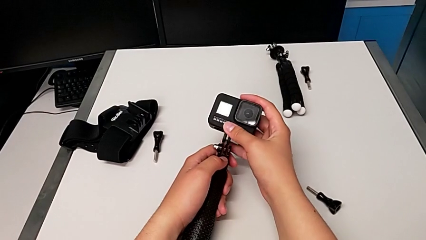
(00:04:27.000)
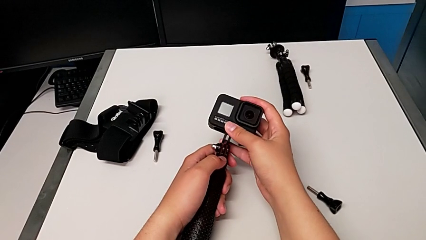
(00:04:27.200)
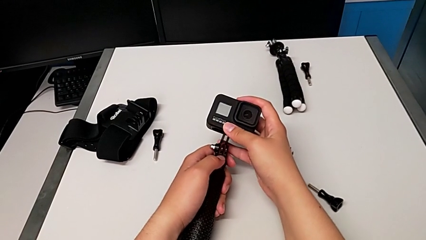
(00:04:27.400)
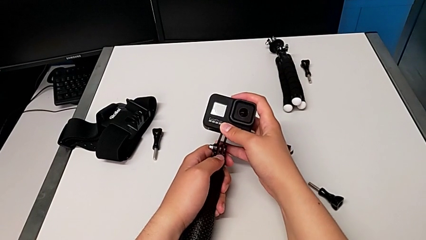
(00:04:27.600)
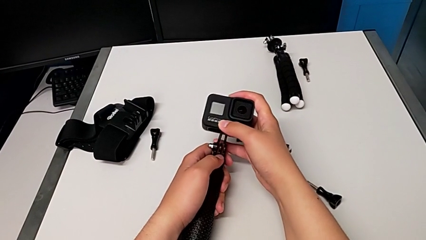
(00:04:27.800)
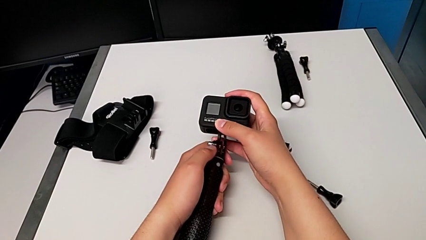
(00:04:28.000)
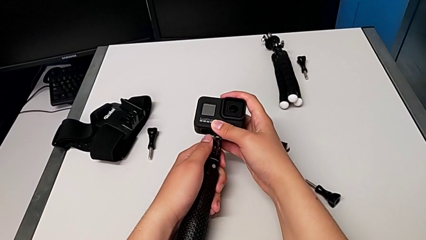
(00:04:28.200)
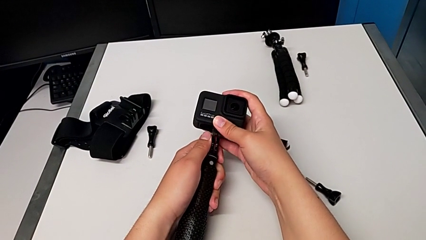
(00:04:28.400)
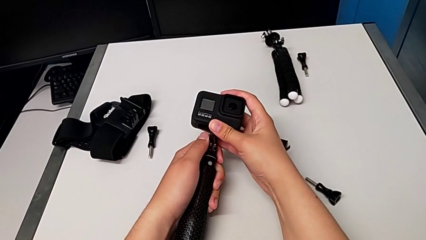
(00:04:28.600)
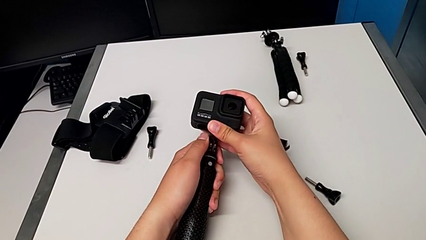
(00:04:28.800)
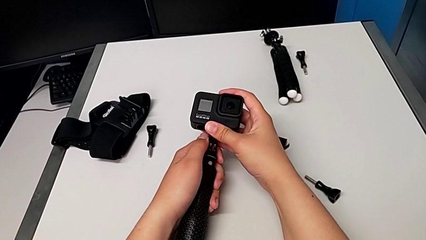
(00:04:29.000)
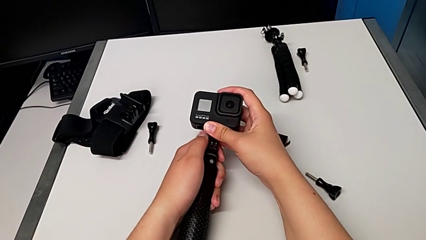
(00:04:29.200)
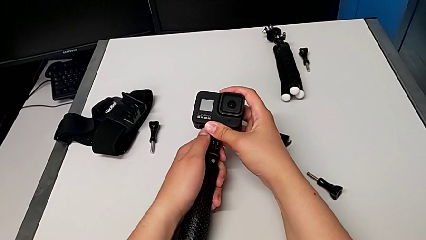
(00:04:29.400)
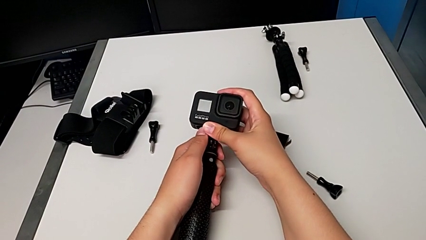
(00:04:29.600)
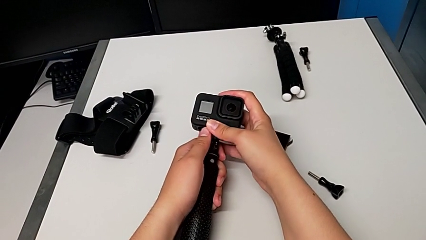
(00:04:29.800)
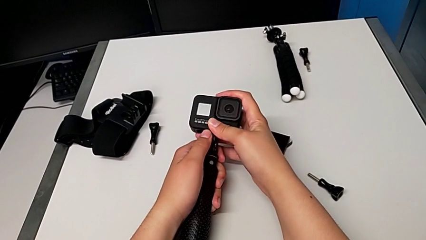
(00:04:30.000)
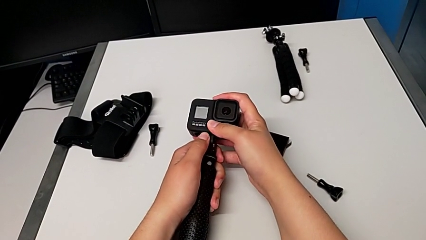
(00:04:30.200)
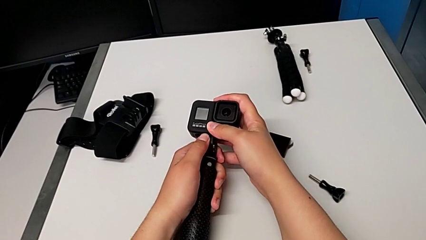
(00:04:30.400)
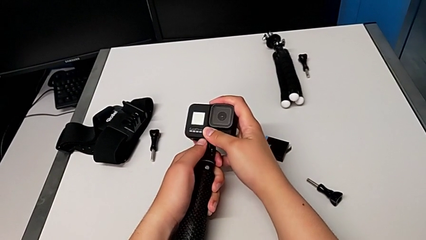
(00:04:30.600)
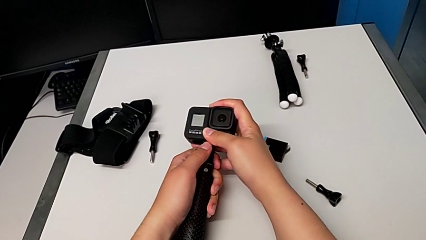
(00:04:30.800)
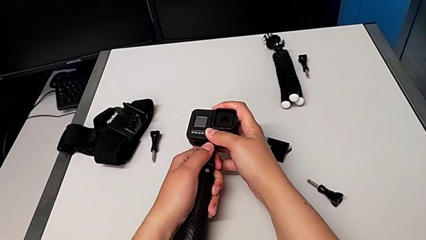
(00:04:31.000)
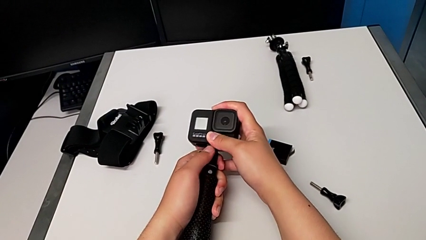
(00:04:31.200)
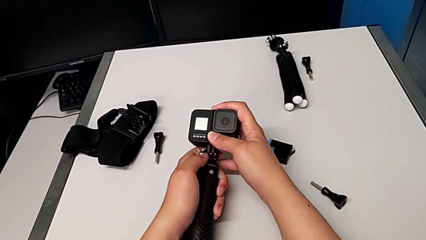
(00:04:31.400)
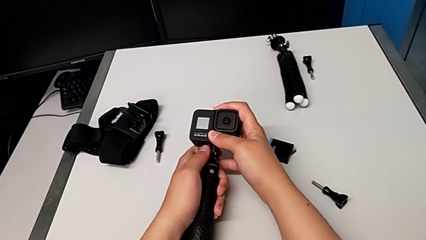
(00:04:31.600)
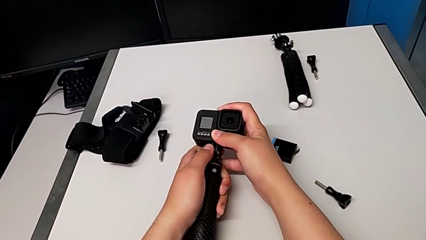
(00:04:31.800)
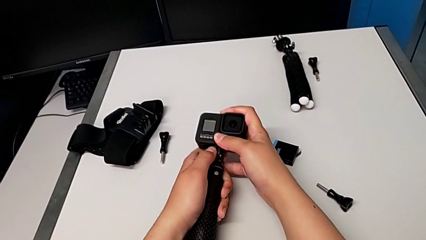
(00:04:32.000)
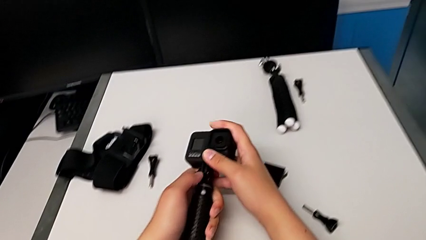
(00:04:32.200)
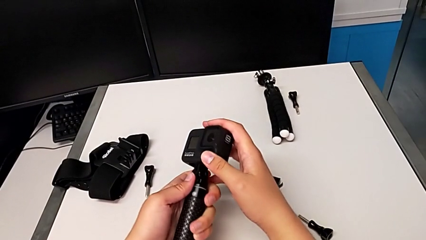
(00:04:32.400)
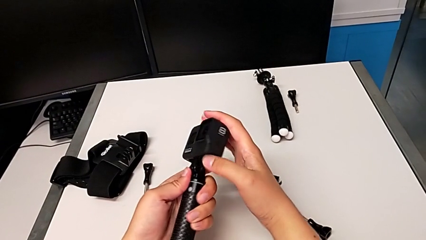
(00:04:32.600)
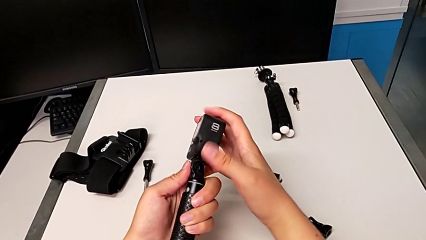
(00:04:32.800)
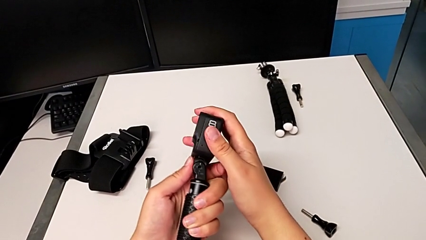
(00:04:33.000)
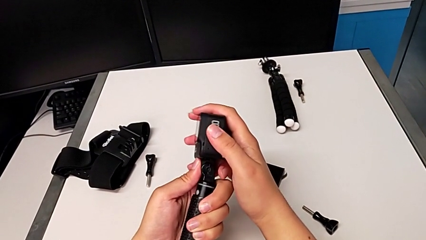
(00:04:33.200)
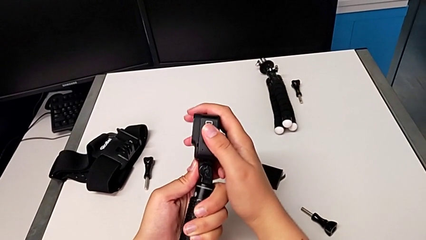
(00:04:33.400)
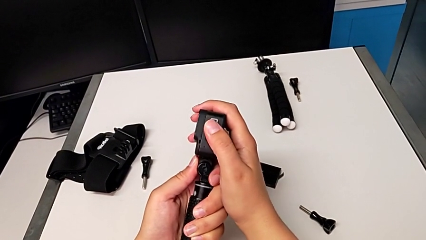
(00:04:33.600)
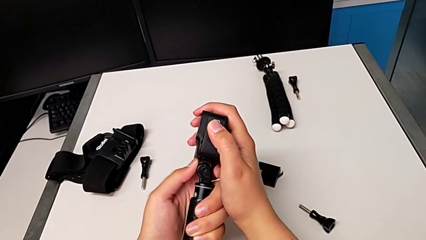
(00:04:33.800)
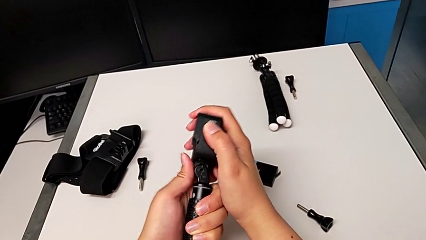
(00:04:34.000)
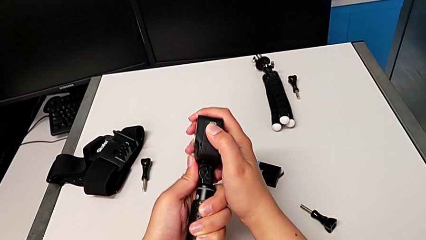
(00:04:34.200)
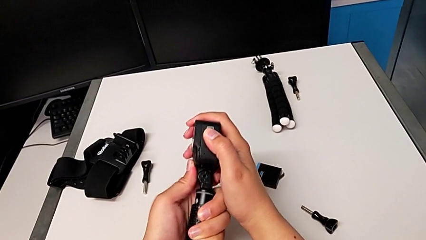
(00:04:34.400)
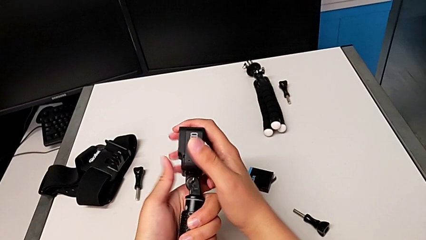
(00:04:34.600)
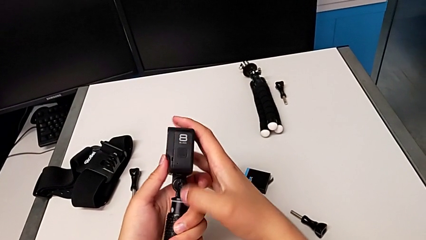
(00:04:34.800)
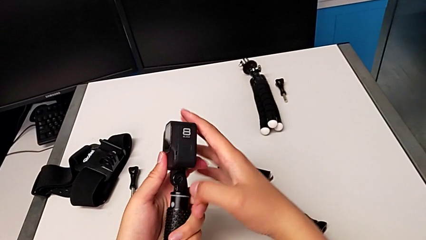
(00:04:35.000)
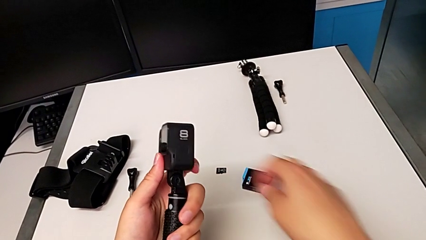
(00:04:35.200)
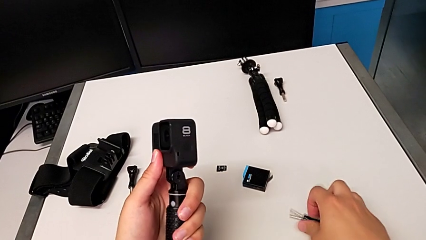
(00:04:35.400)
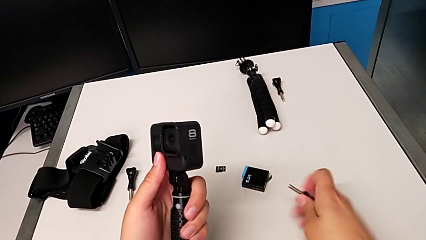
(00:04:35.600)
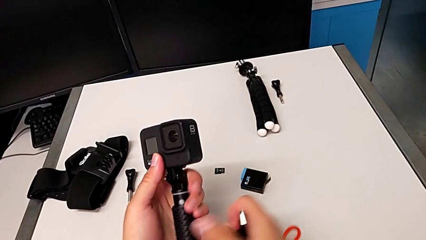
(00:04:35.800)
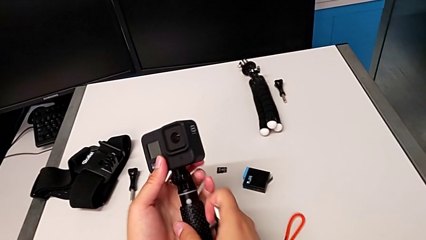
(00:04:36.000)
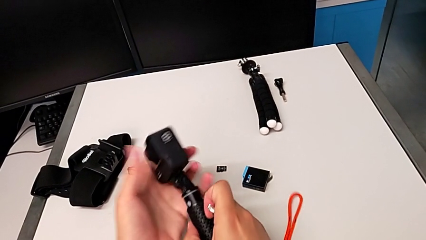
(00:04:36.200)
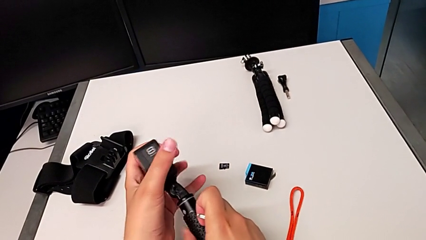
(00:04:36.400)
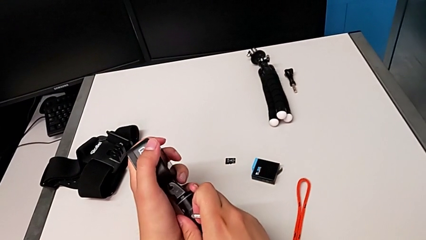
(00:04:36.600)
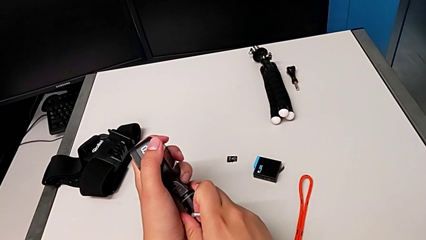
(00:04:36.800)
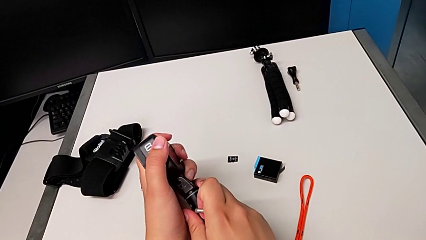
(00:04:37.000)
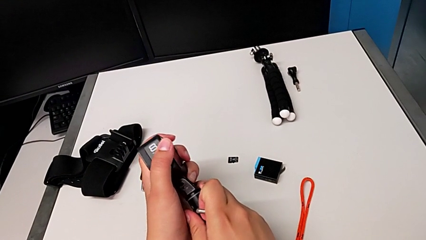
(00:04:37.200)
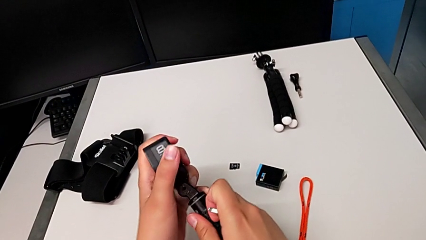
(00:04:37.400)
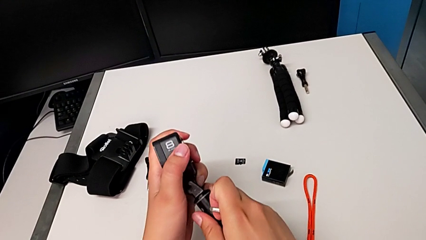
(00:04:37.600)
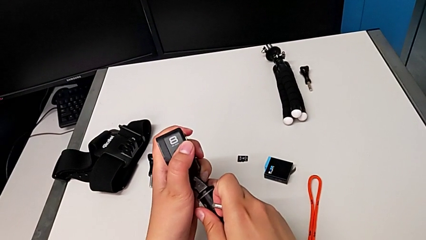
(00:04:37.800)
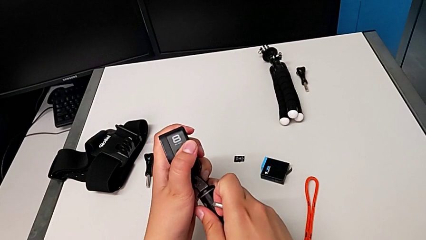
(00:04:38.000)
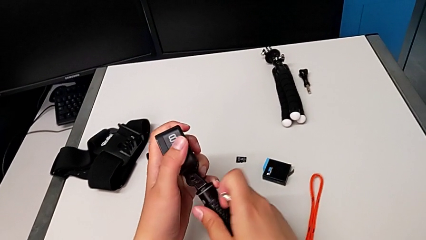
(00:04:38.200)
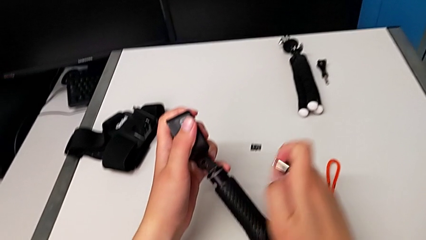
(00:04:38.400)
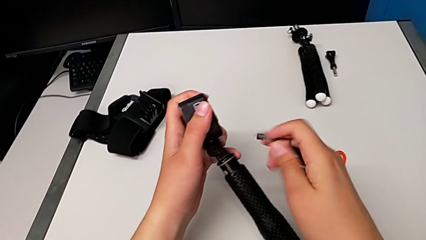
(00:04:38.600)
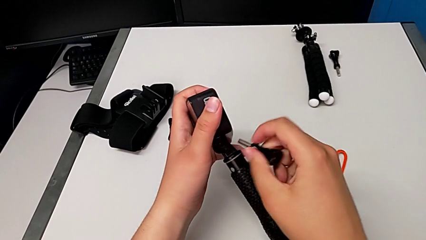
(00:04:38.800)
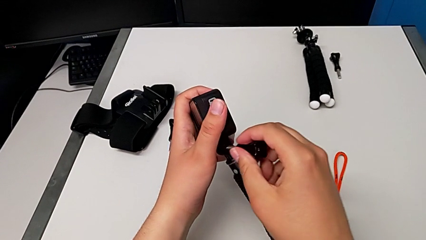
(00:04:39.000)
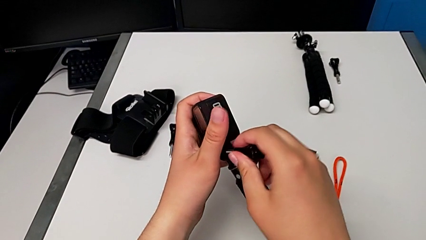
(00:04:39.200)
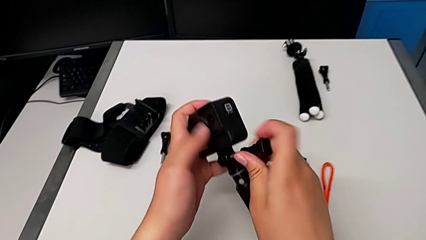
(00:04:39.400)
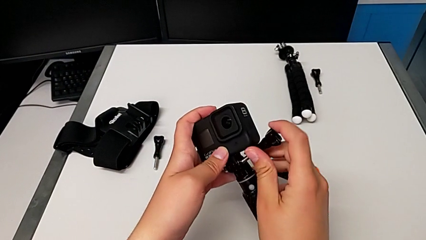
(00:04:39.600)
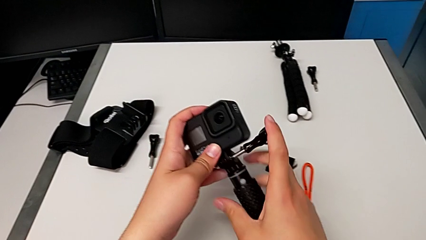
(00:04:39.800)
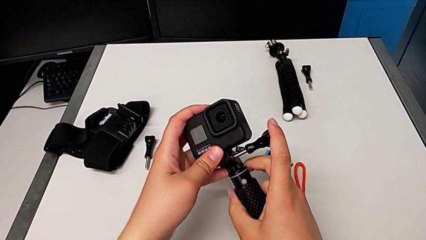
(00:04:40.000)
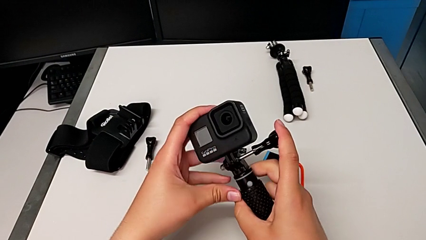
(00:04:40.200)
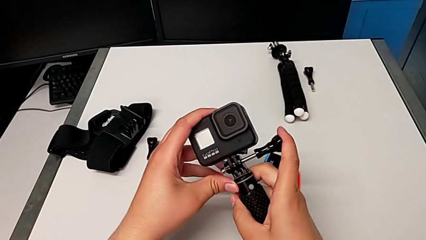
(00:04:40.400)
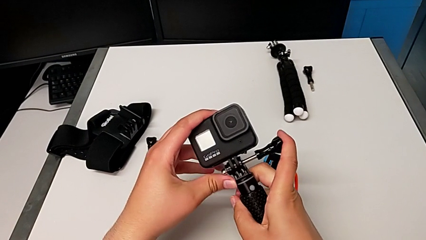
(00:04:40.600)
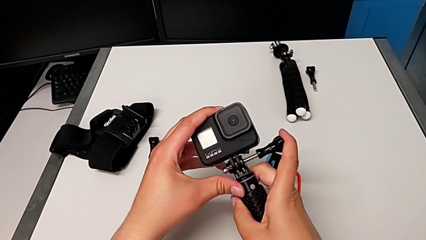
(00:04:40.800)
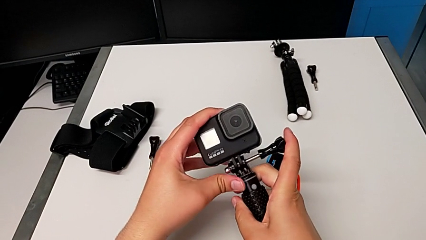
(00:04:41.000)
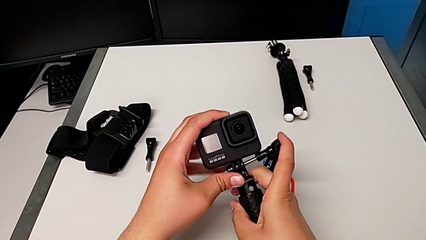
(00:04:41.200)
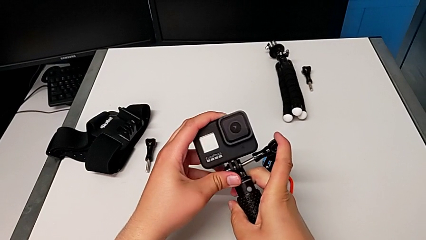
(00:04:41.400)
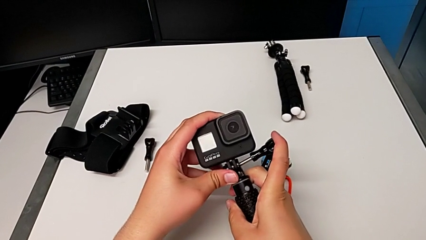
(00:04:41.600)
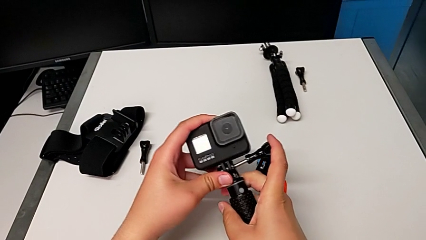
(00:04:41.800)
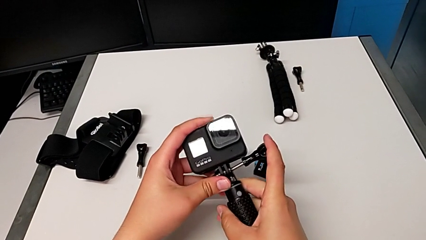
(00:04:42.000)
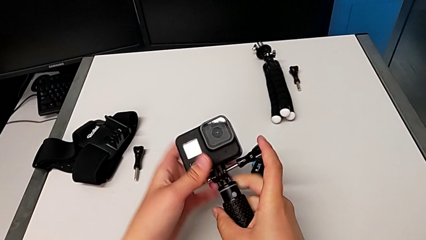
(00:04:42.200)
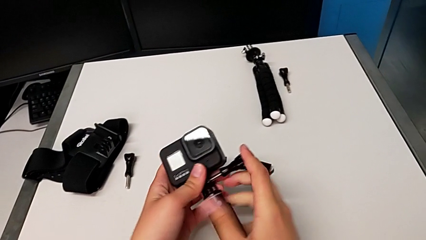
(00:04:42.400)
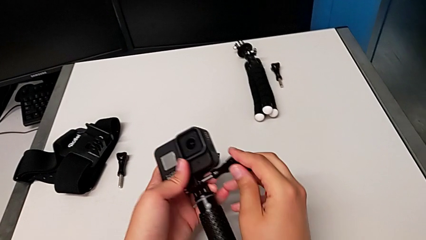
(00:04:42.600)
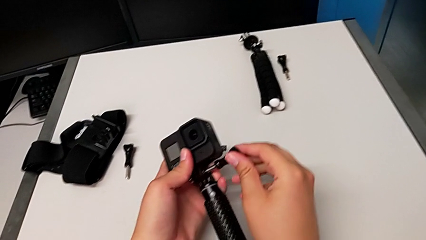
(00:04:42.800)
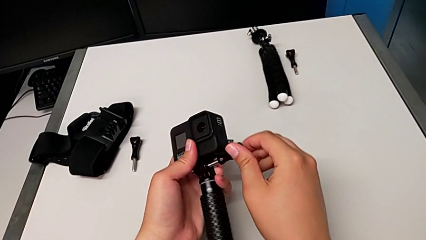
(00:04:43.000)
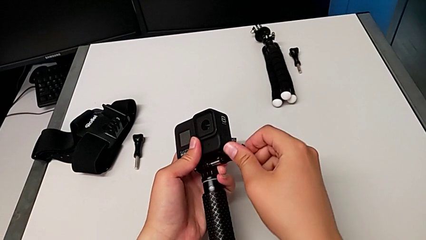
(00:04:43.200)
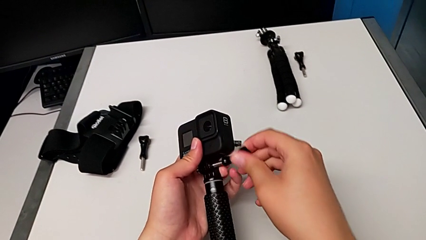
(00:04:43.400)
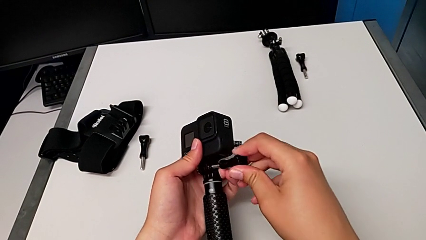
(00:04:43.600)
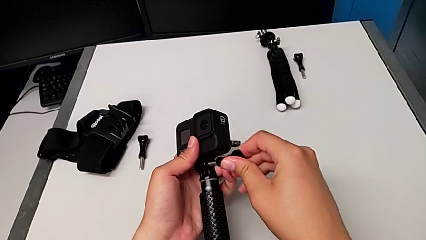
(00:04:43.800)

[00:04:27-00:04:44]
The camera wearer is changing to the handheld mode. They mount the GoPro, lift the screw, align the handheld grip, insert the screw and begin to push it.
